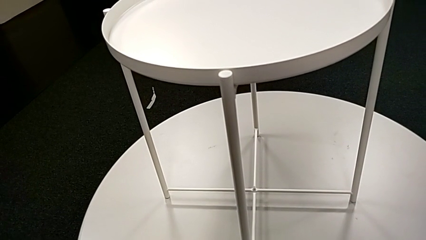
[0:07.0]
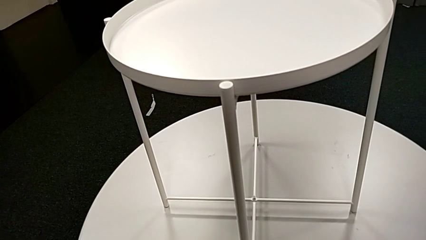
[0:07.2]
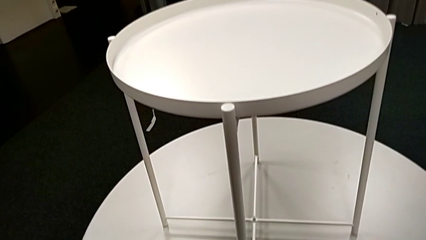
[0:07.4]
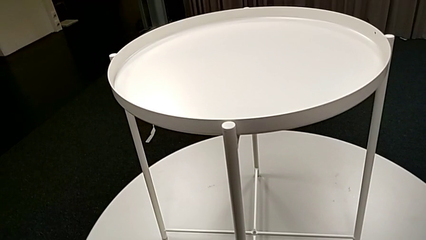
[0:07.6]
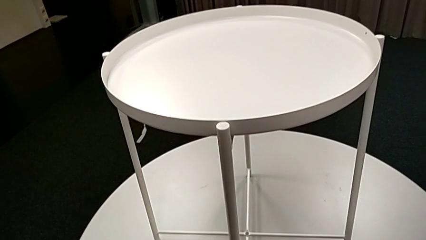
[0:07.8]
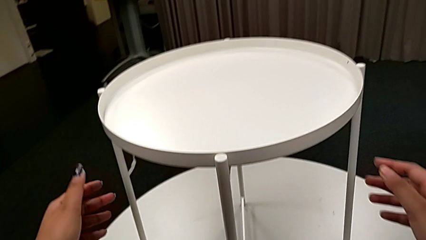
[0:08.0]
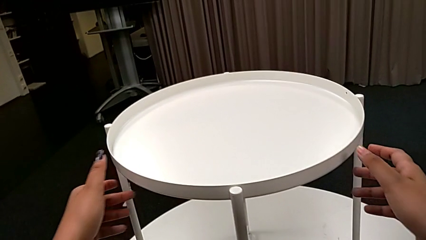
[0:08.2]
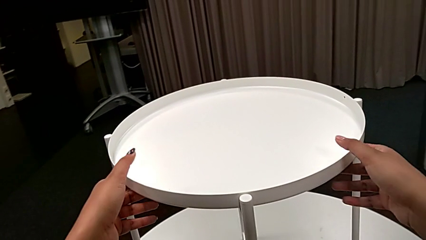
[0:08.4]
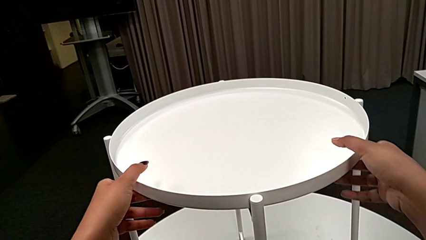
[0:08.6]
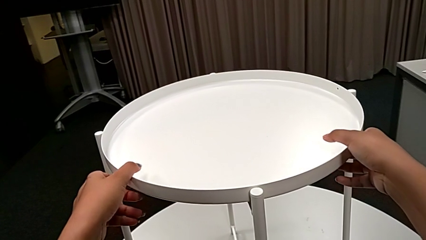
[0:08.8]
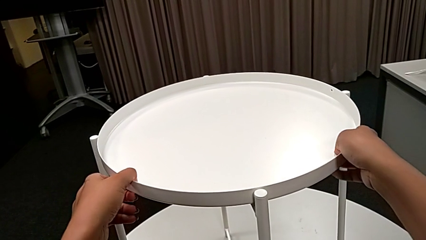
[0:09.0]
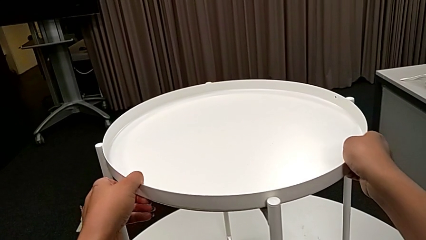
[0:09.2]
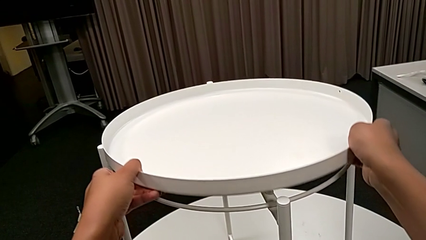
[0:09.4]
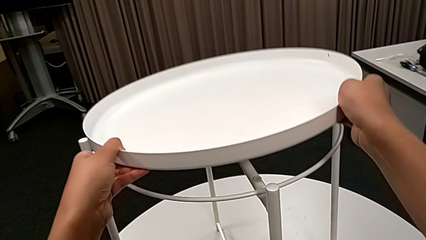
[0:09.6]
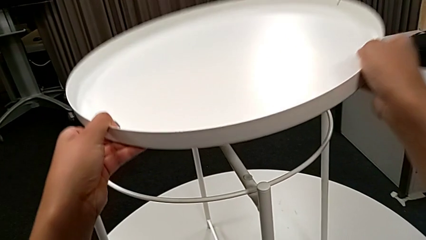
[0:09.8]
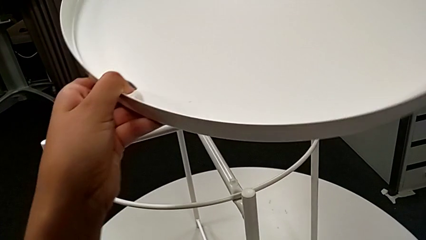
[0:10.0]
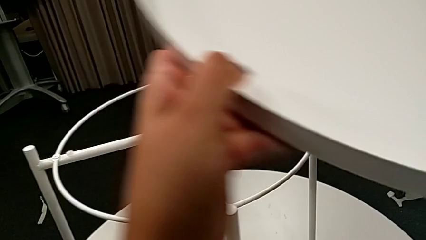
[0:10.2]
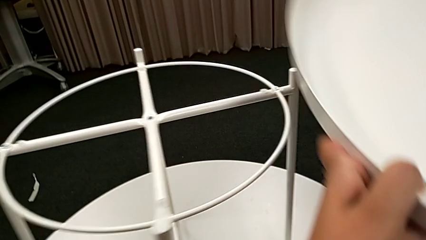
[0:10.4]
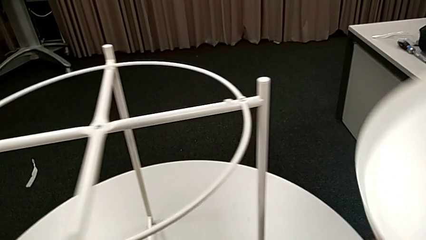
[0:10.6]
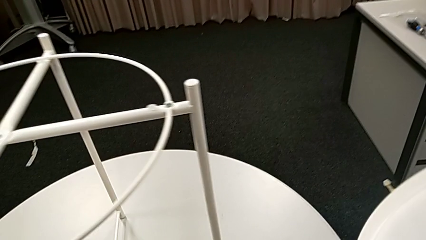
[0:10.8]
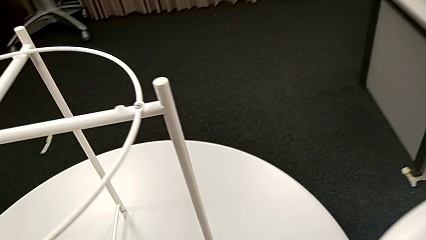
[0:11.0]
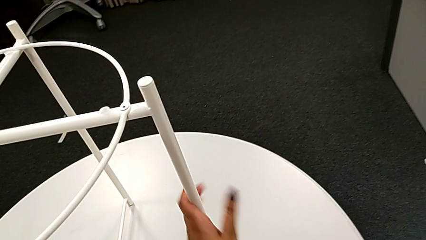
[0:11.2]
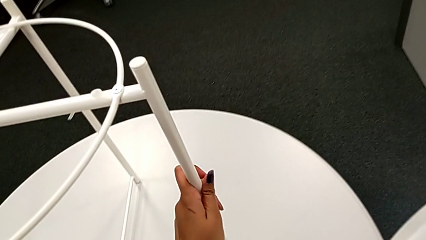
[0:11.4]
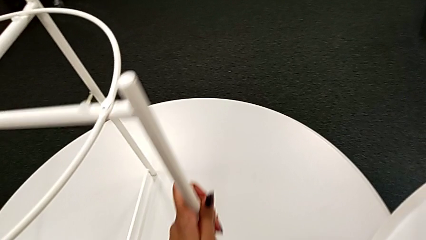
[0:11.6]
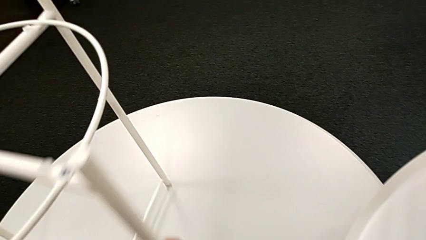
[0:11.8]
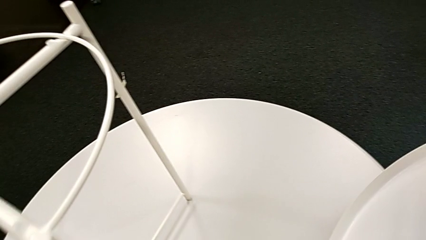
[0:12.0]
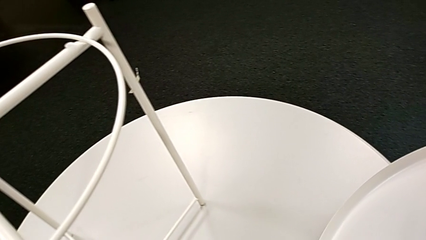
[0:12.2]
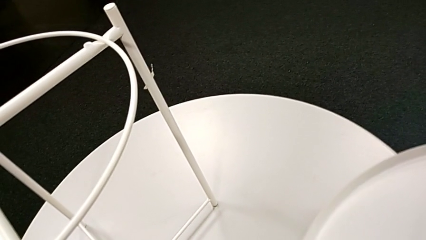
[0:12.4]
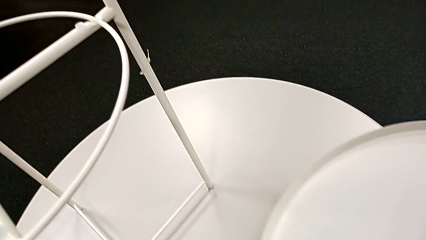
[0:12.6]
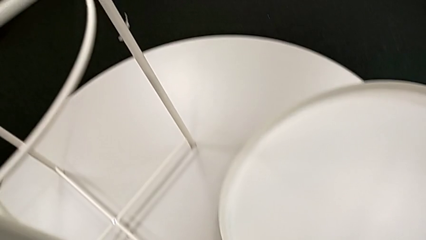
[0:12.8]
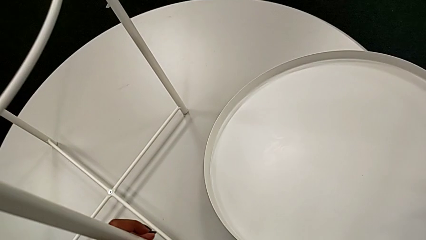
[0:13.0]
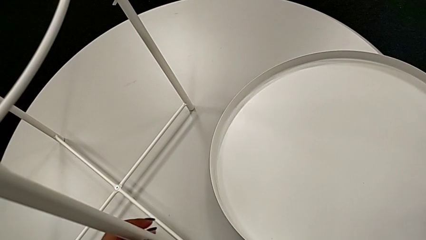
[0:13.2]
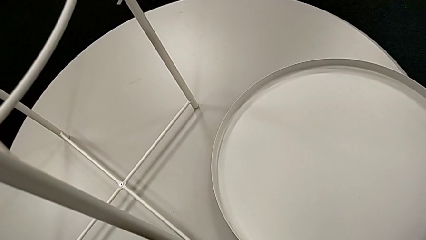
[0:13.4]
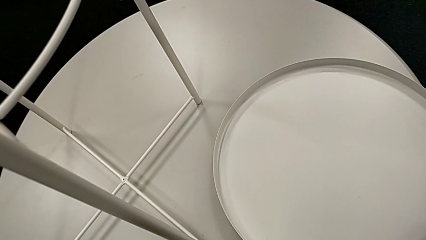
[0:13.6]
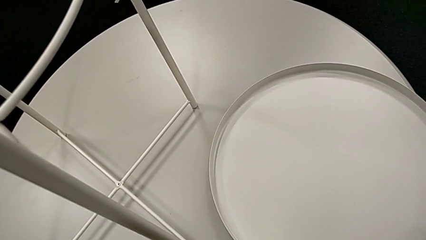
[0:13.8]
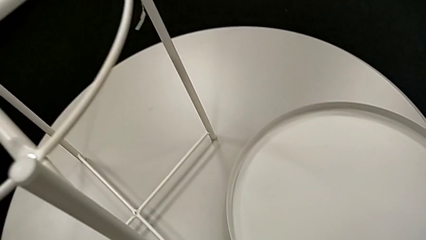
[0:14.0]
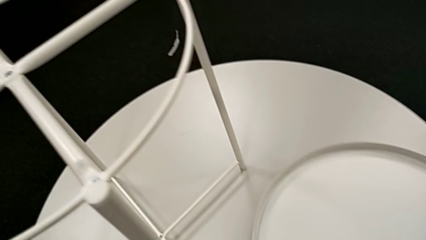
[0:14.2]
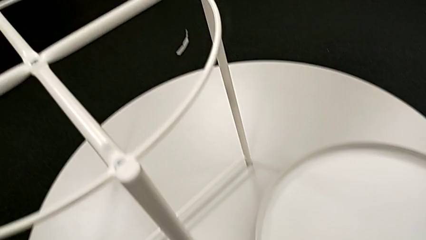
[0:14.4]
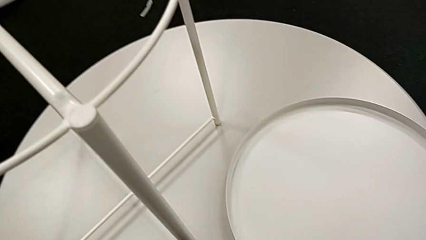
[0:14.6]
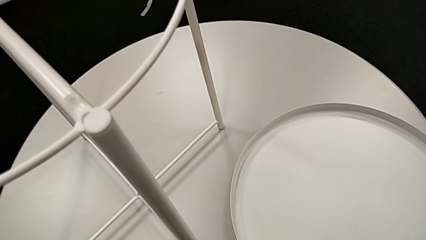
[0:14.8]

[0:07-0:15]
The camera wearer disassembles the tray. They approach the tray table, disassemble the tray, place it with the right hand and slide the tray table with the left hand.

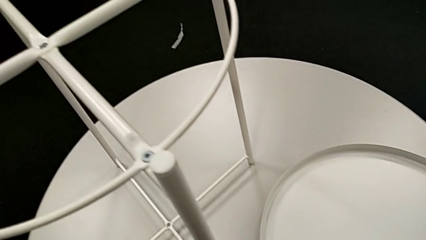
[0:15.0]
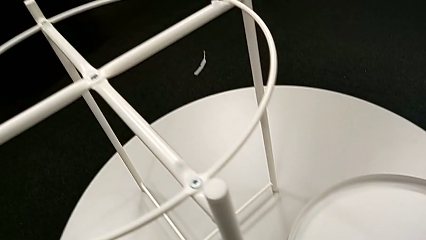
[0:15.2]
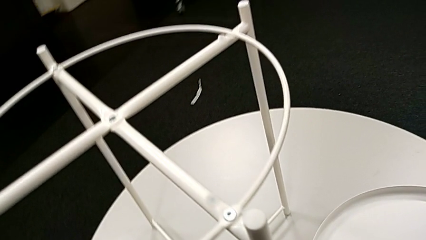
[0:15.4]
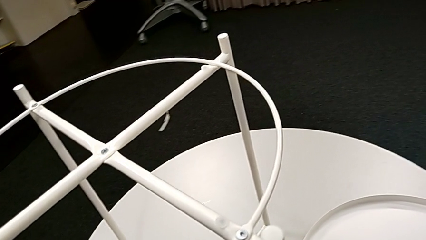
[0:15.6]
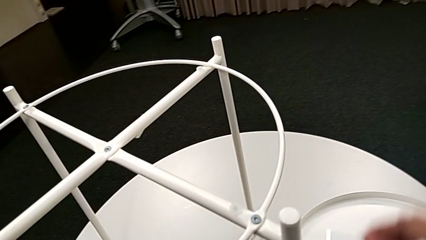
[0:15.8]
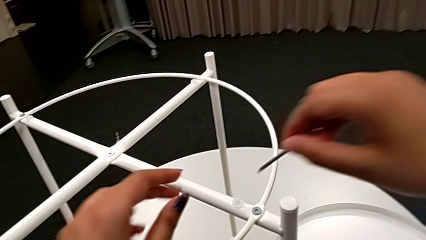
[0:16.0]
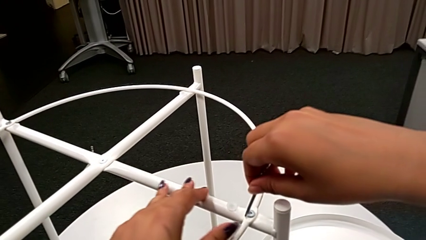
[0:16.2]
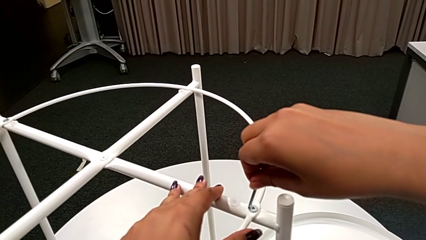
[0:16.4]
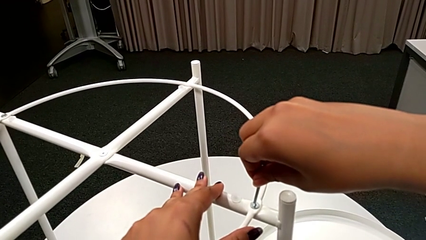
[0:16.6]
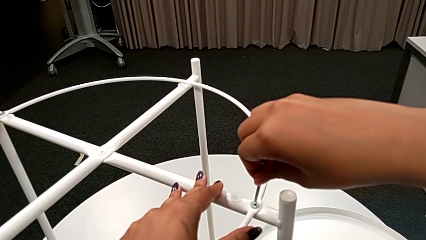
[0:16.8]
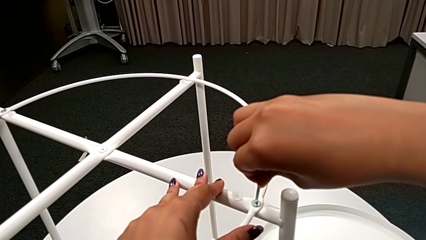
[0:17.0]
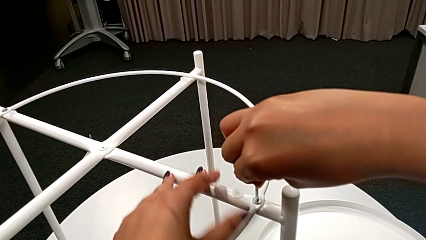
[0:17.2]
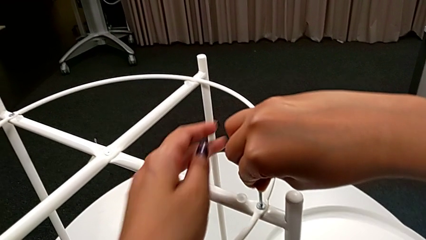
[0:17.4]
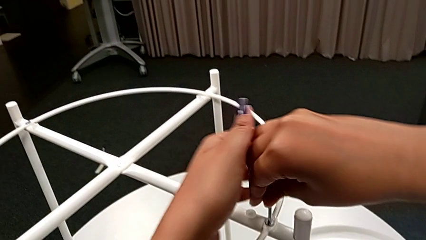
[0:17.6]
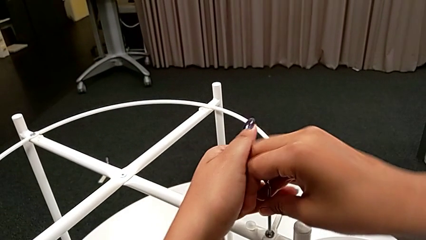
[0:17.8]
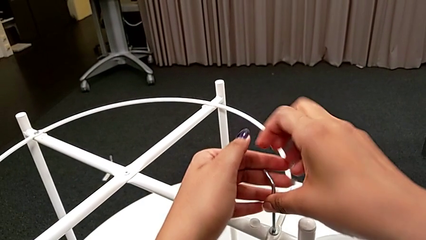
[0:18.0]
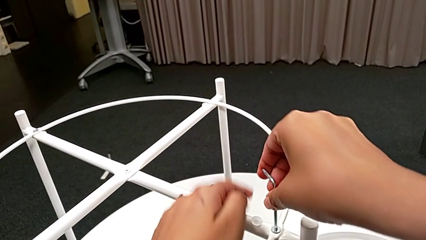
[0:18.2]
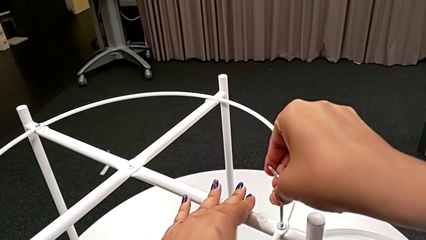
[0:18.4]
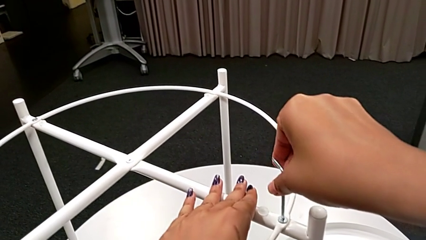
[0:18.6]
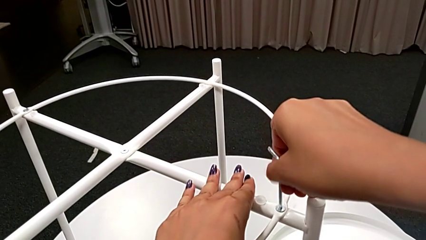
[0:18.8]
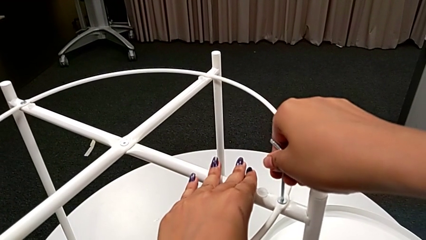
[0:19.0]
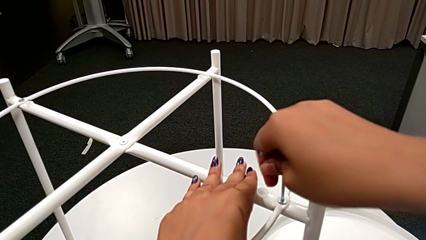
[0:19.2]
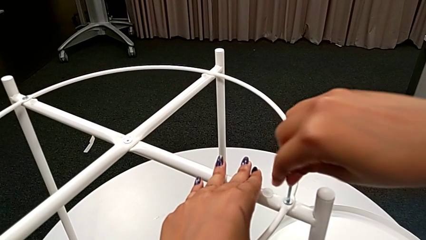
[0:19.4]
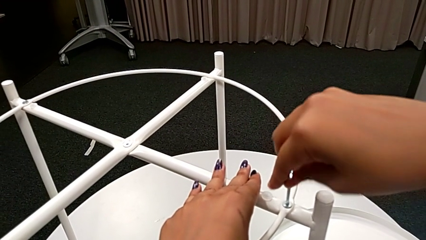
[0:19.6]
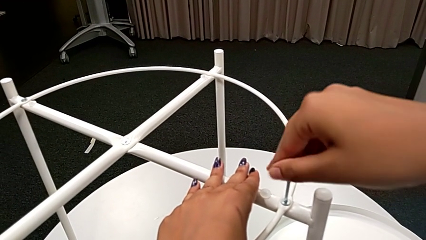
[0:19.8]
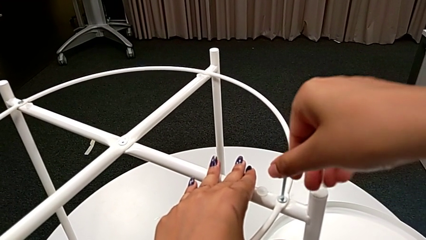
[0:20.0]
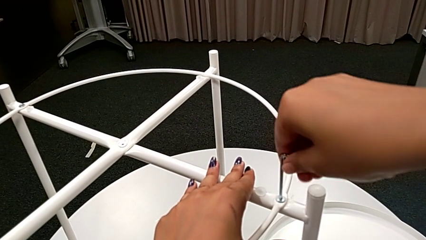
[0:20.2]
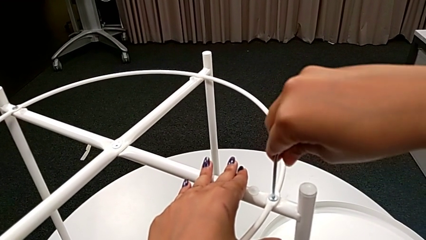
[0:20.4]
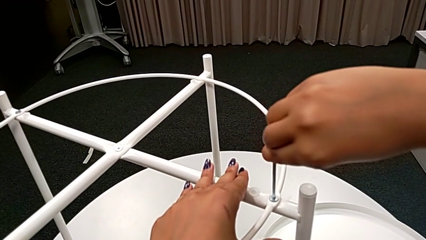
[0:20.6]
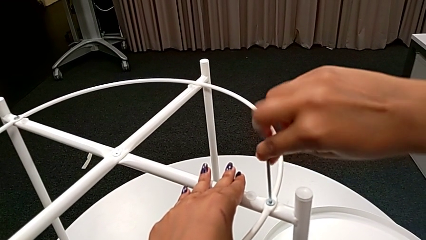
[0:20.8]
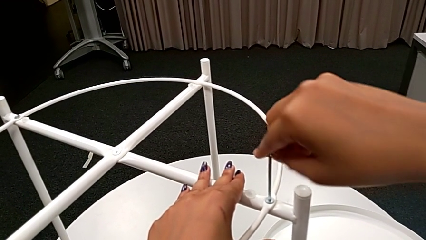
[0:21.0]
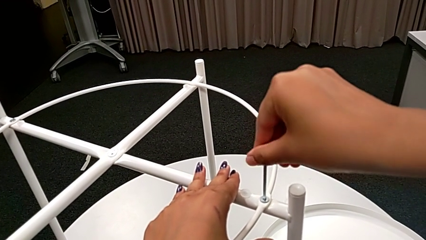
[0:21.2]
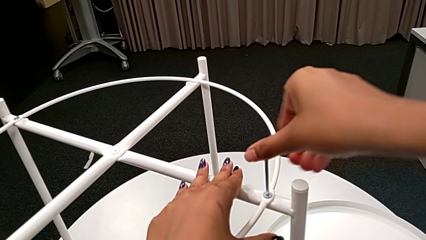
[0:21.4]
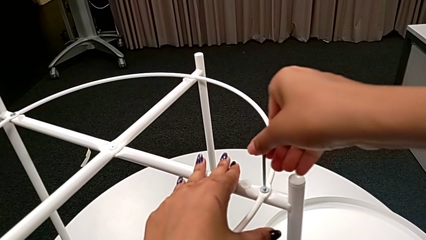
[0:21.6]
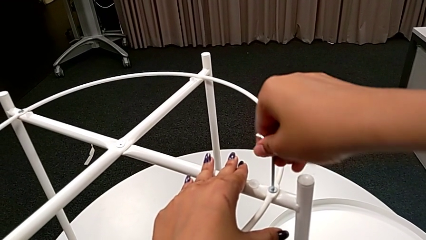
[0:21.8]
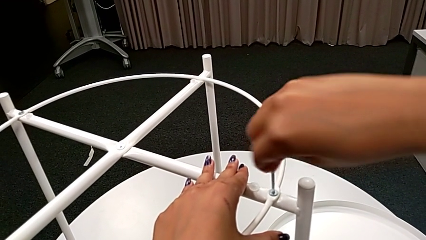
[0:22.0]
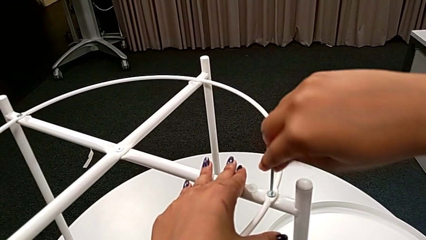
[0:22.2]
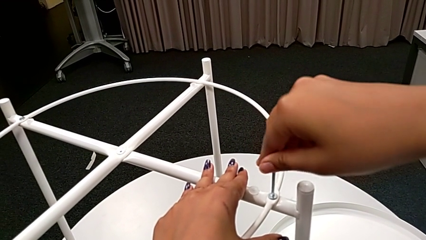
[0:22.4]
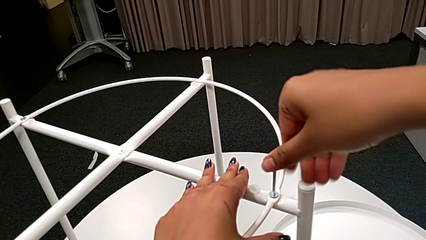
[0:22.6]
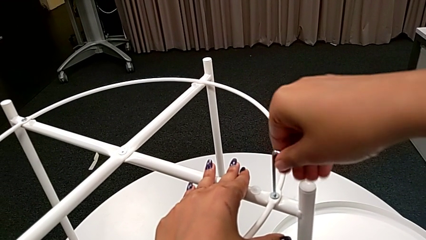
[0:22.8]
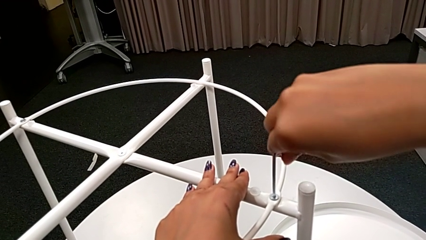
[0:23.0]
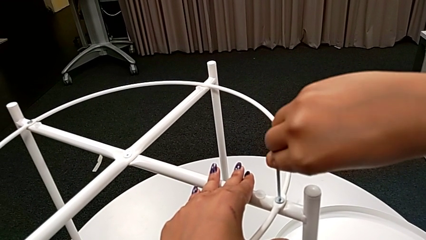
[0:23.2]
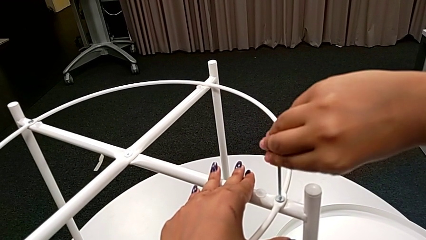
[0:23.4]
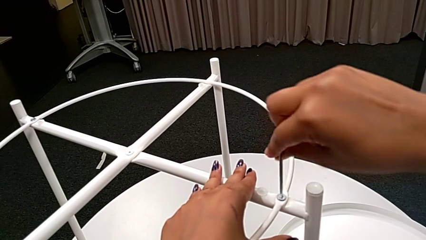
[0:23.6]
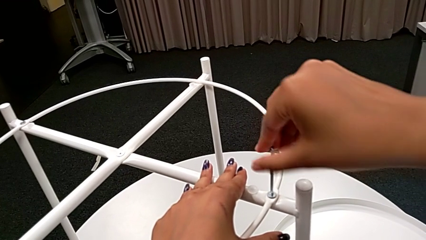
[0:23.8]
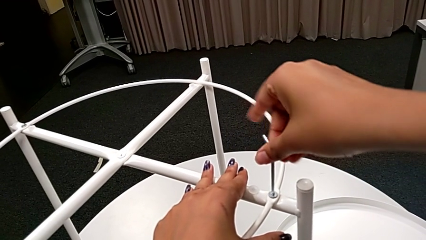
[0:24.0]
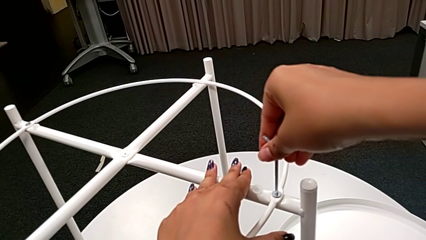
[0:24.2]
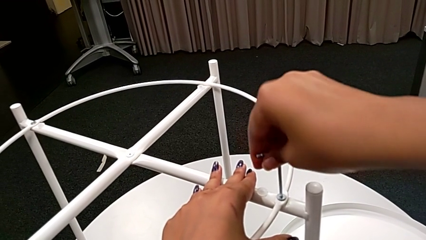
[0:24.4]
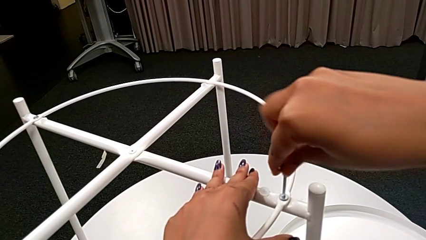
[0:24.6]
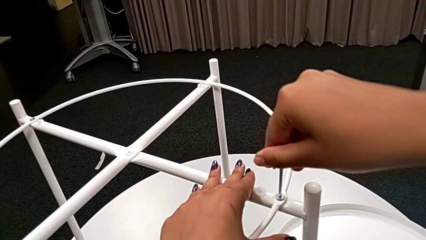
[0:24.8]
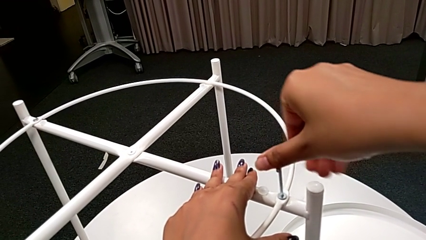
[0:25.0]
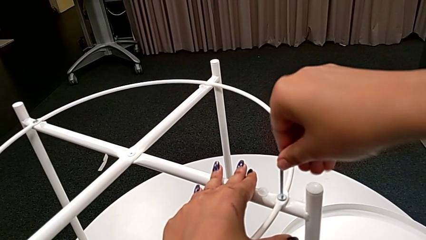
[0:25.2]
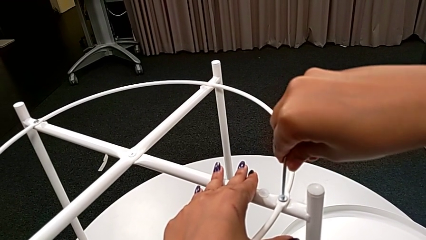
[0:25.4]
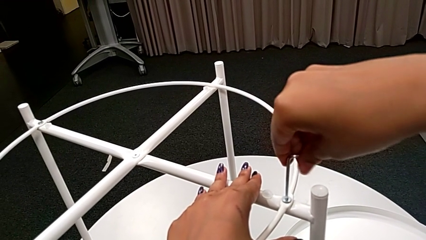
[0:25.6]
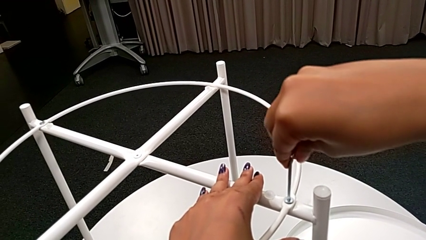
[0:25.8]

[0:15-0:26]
The camera wearer is unscrewing the first leg. They approach the hex socket head, insert the Allen wrench and begin to unscrew the hex socket head.
